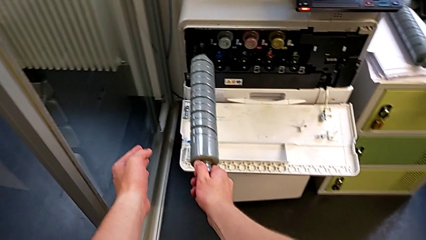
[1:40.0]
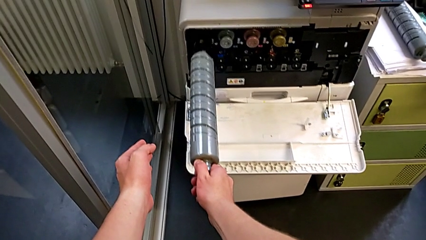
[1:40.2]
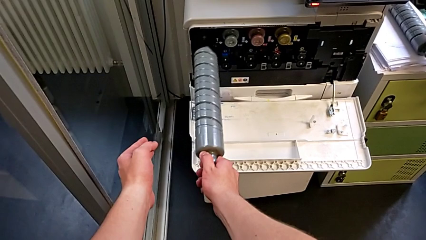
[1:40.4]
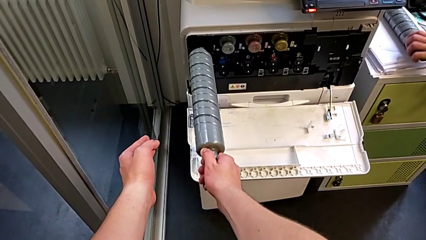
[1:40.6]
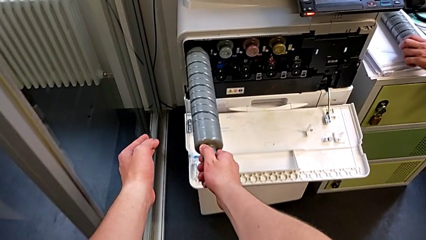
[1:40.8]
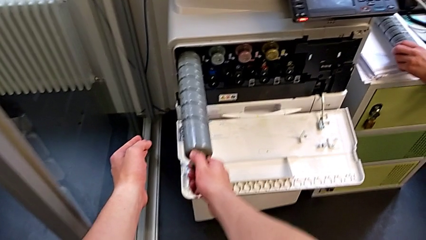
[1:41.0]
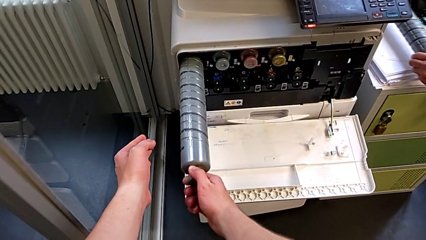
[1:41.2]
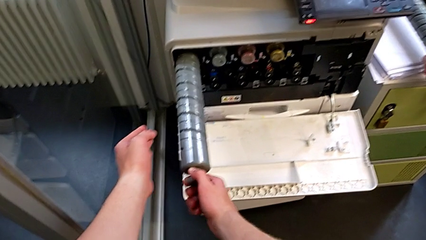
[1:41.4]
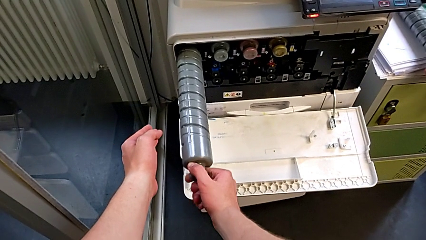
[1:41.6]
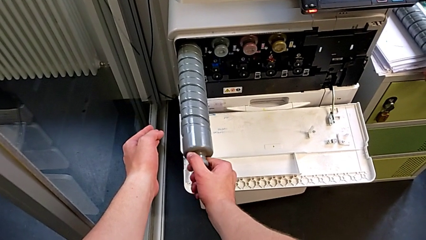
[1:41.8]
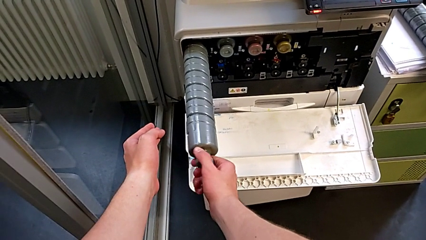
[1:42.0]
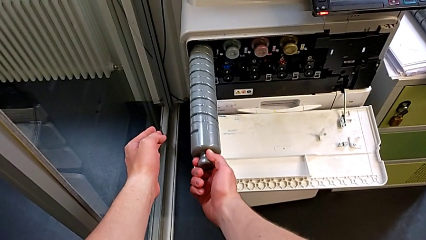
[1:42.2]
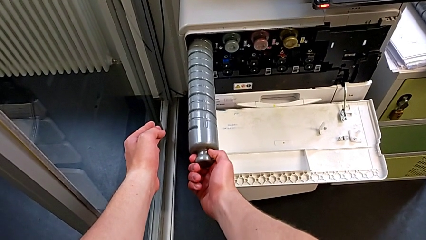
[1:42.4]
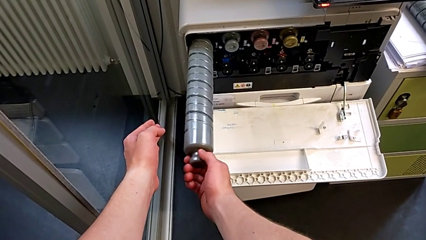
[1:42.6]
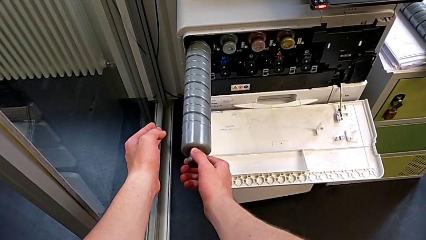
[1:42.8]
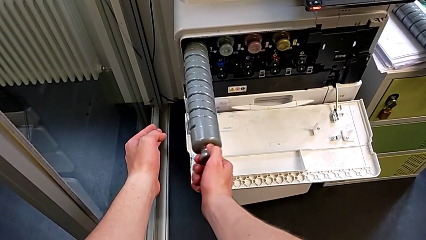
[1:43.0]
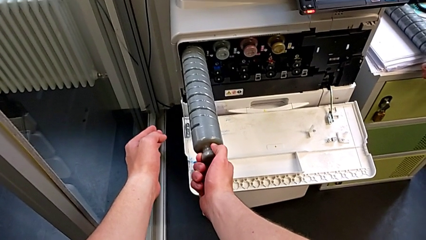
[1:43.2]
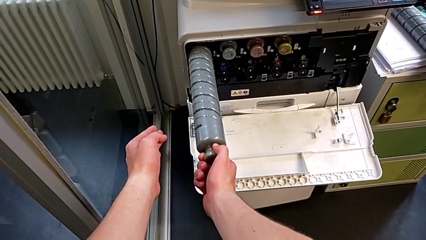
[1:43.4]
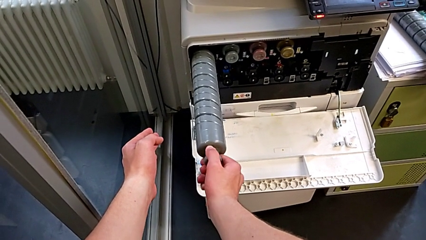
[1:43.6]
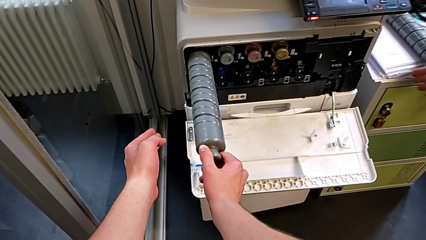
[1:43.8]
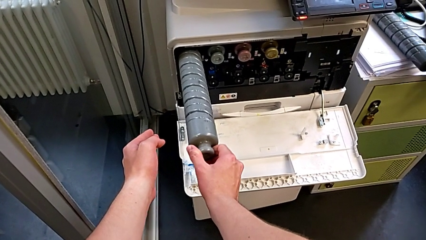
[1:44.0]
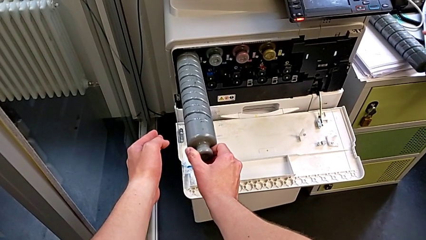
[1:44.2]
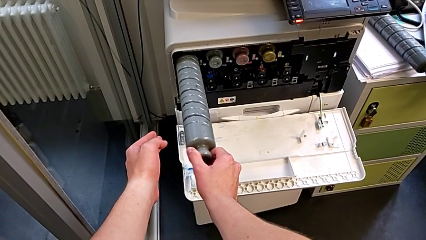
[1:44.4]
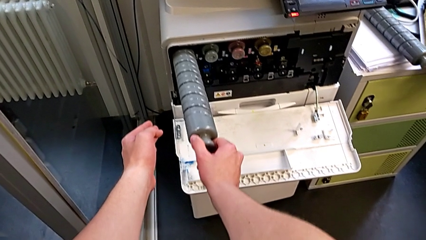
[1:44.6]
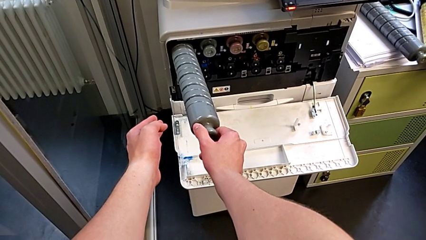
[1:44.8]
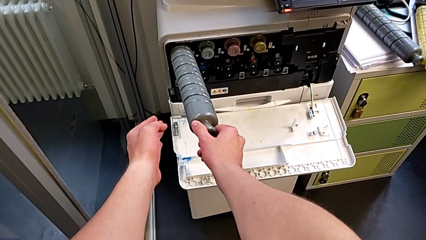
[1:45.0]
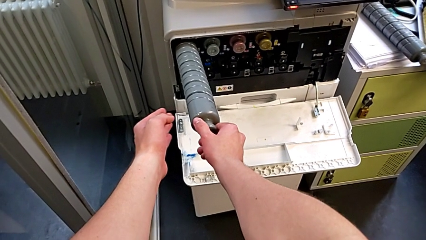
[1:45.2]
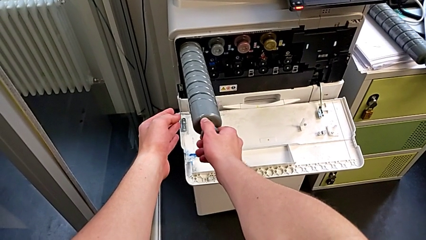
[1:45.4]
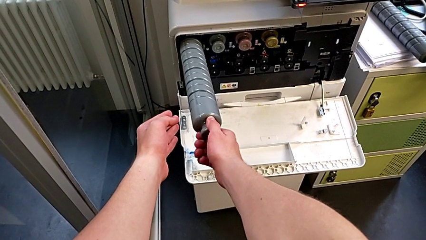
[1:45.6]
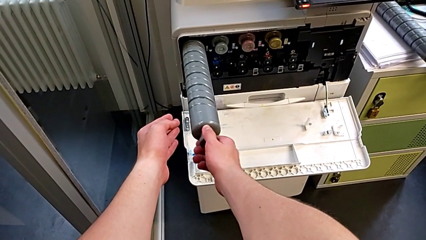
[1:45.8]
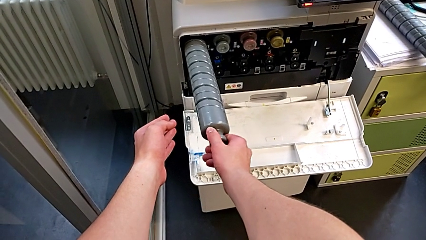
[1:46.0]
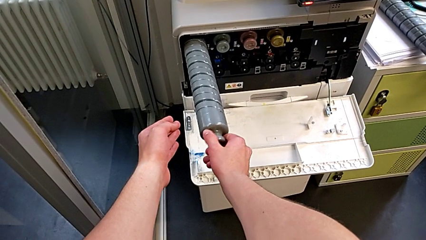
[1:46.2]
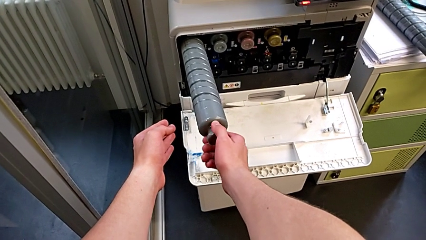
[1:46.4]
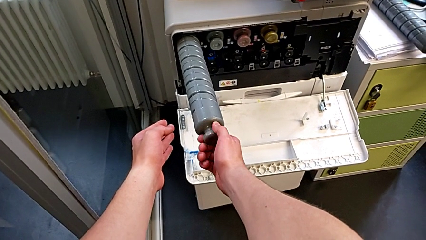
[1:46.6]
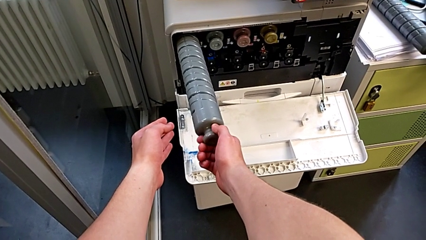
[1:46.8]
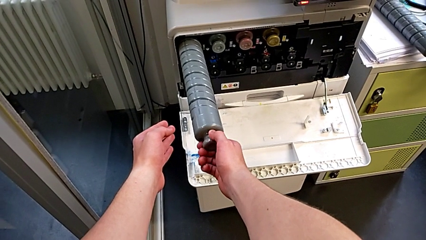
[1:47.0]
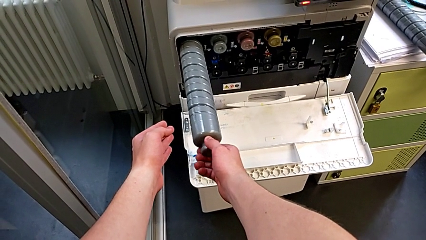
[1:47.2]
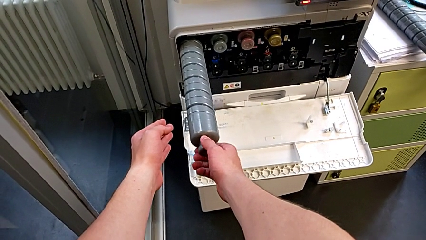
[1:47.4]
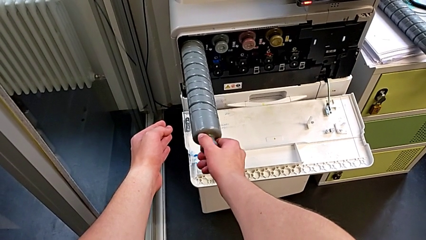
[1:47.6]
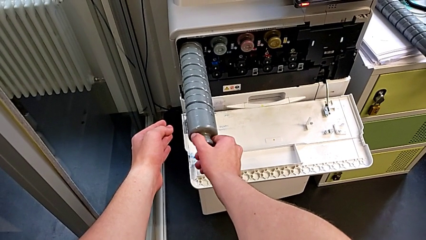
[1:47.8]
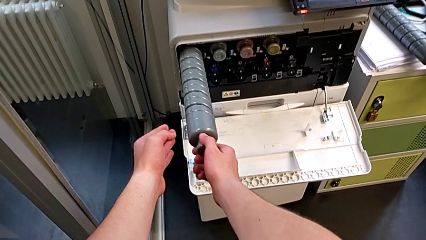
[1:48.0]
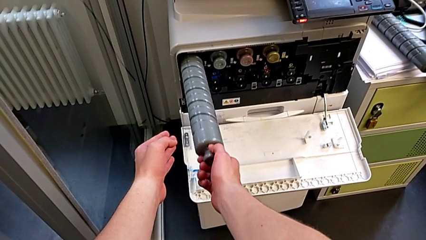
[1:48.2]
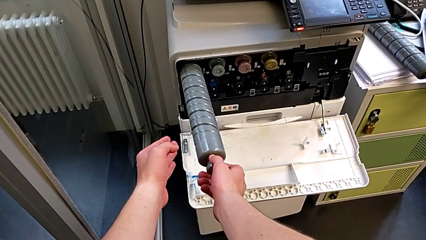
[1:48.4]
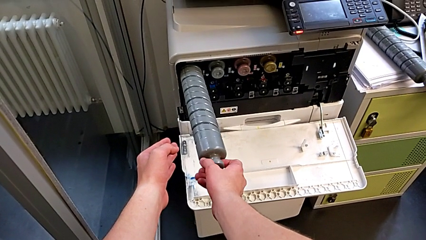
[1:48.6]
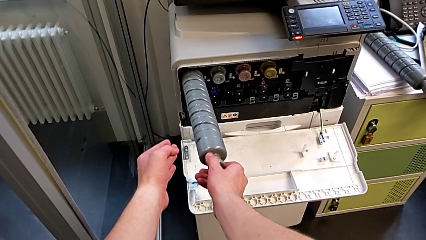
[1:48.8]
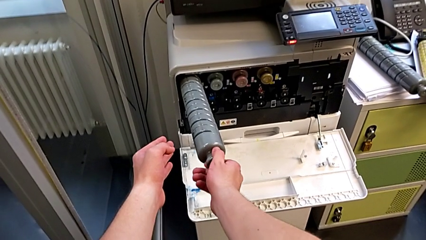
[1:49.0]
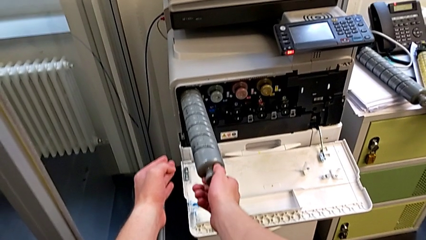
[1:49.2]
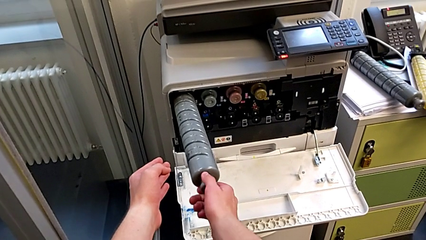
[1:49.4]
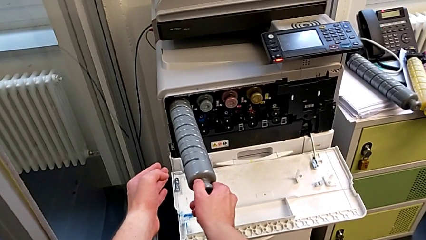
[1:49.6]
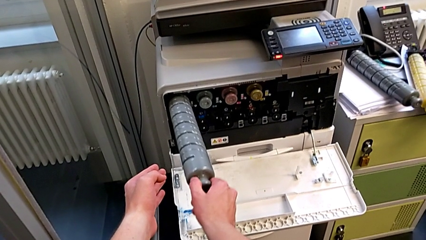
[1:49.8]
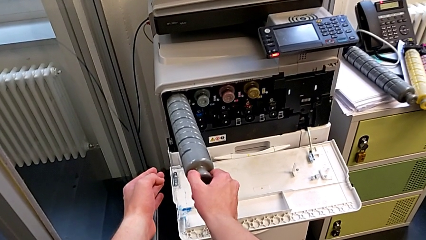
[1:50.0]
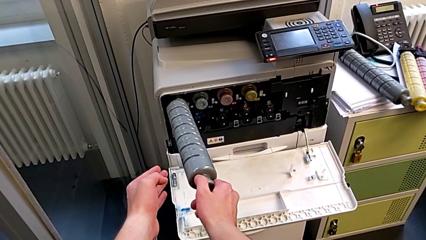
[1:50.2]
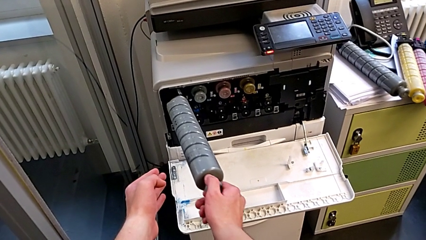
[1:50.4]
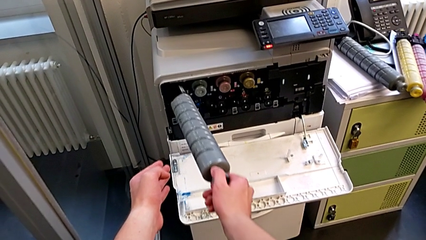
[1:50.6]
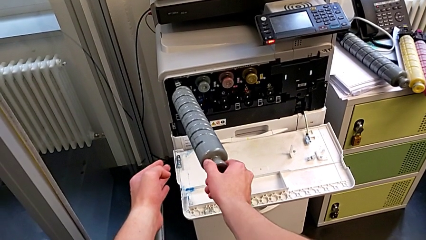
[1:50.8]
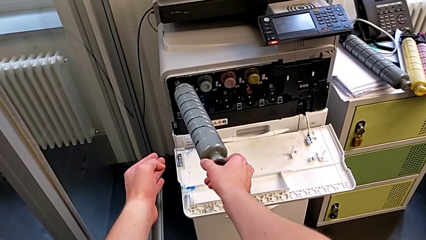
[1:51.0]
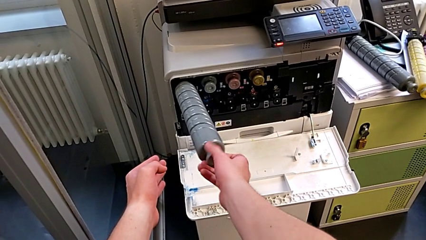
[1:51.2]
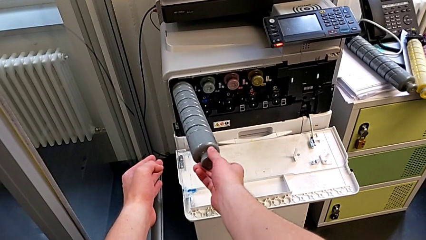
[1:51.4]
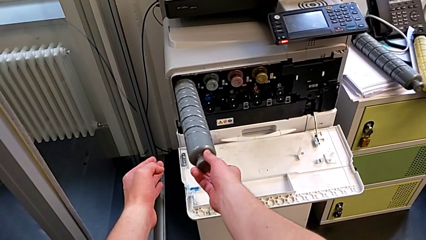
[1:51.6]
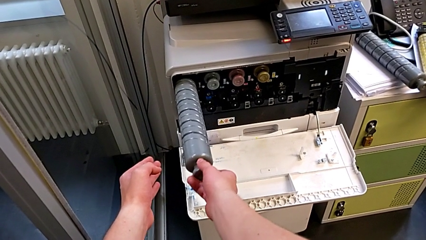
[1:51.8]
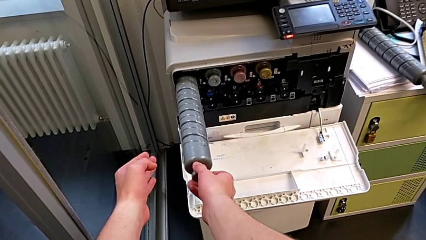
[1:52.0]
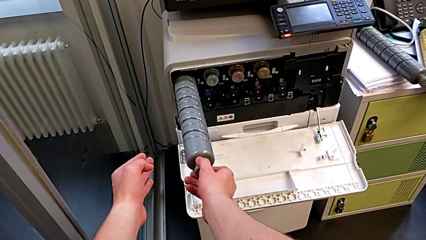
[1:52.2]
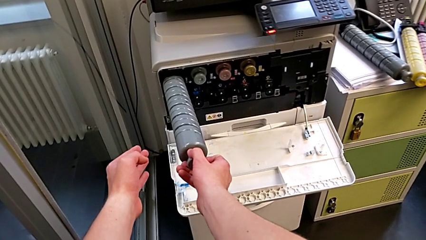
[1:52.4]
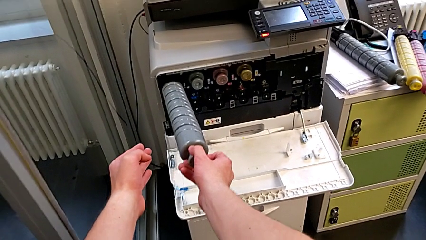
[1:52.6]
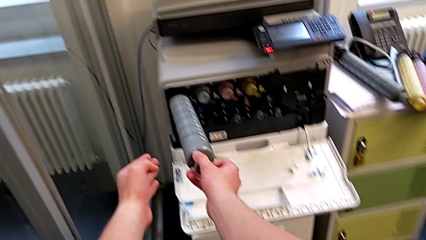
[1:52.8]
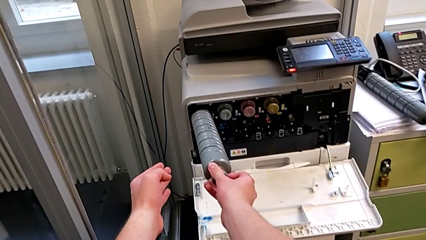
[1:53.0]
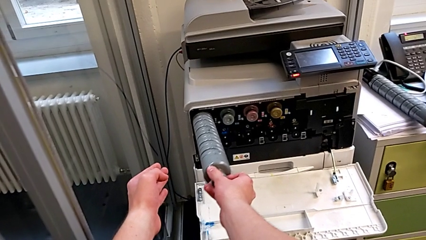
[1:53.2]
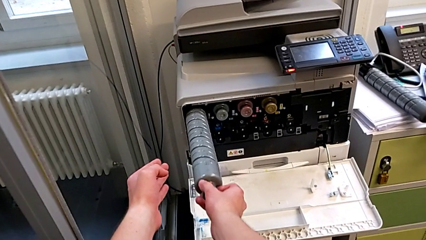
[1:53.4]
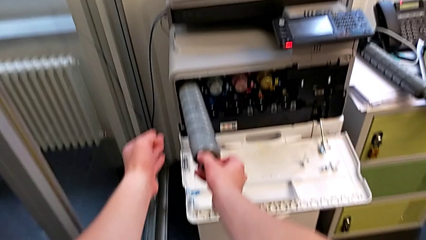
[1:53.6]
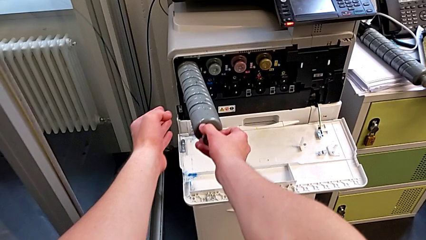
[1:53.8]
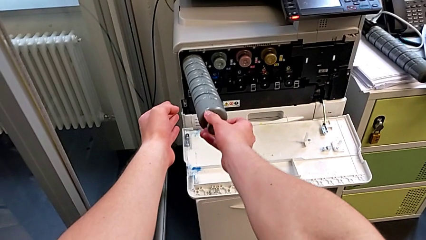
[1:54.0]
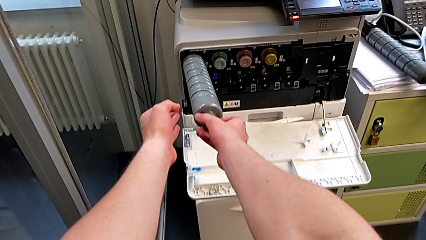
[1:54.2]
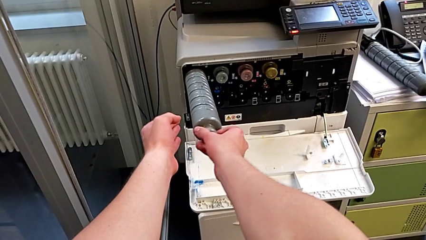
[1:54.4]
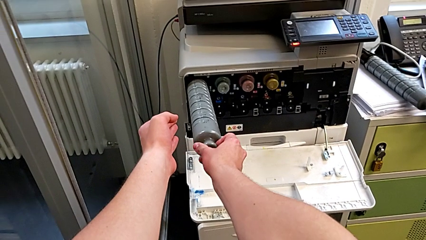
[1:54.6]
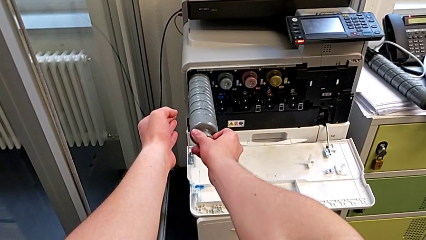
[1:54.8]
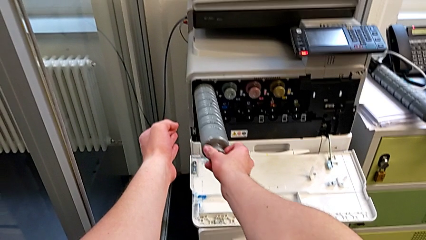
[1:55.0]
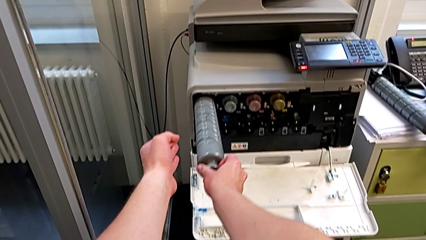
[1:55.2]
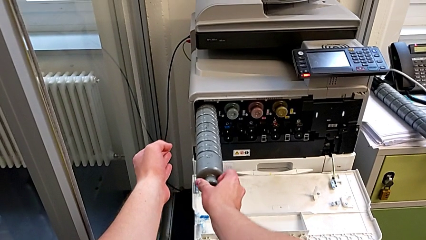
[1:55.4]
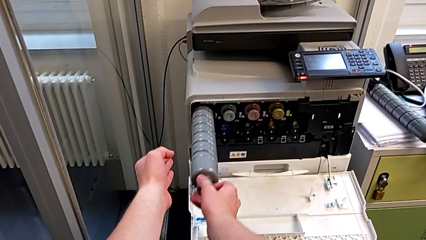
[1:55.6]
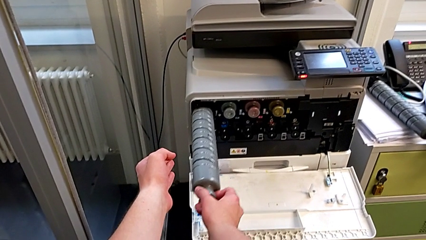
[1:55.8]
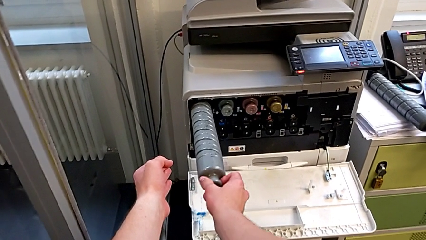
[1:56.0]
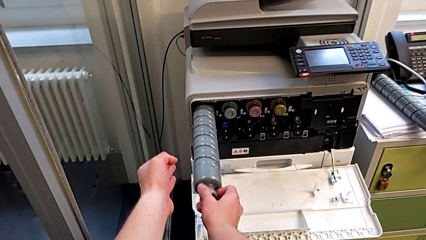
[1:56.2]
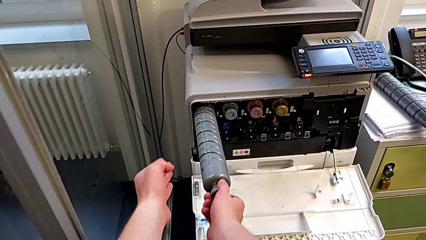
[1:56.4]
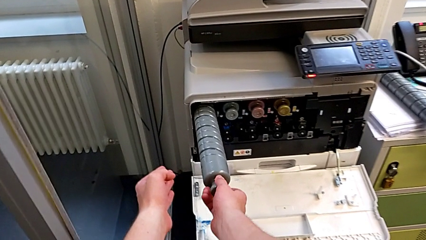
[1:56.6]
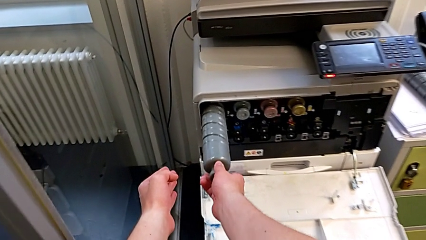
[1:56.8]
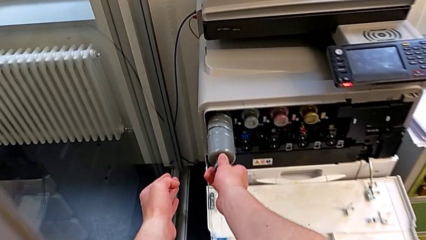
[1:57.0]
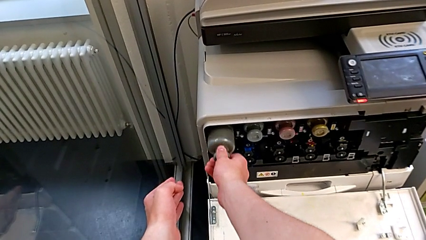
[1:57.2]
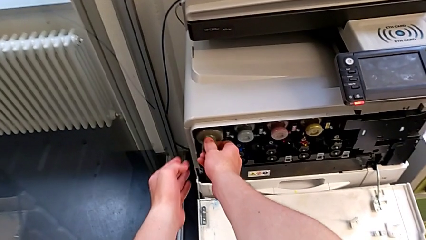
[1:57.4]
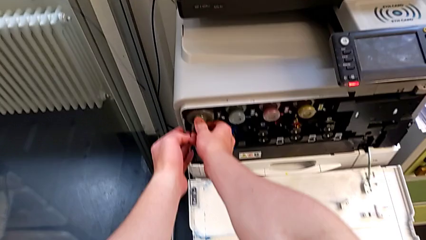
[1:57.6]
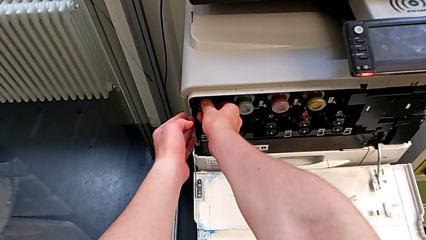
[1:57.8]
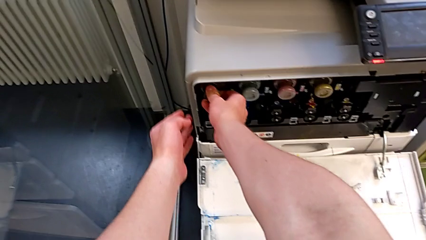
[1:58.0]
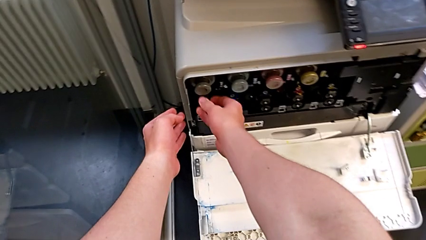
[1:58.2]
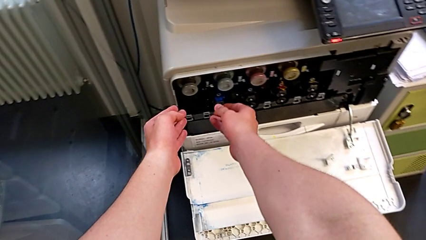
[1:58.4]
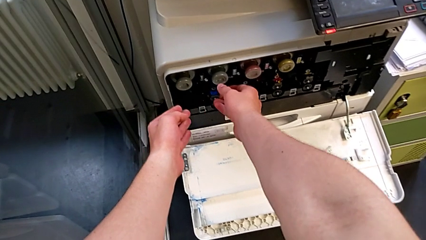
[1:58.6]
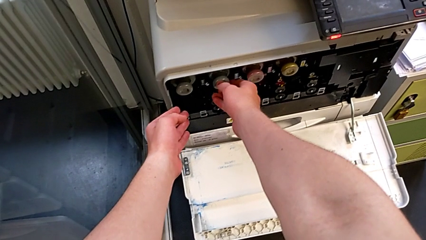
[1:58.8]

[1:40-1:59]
The camera wearer is exchanging the black ink cartridge. They wrongly insert the new ink cartridge, rotate it, withdraw the ink cartridge, insert the new ink cartridge, rotate it and insert it.
